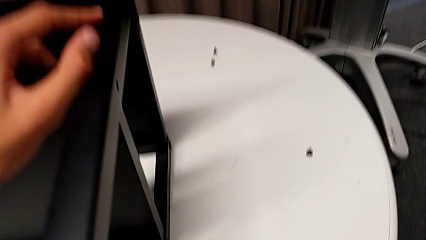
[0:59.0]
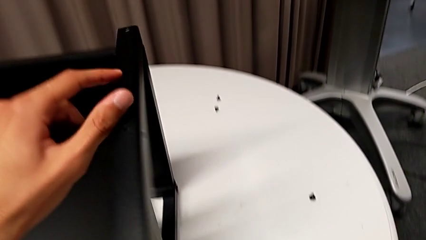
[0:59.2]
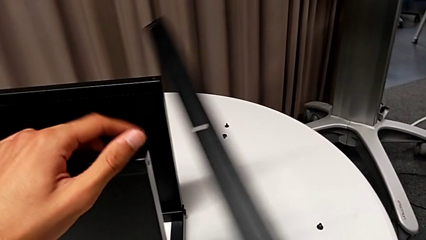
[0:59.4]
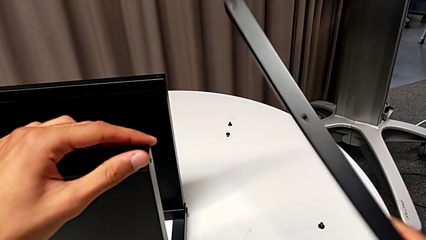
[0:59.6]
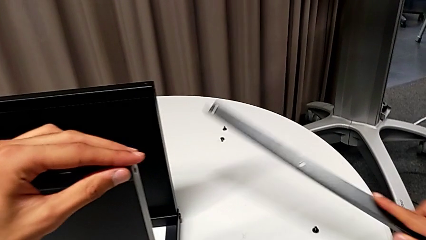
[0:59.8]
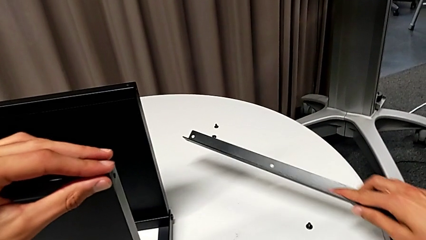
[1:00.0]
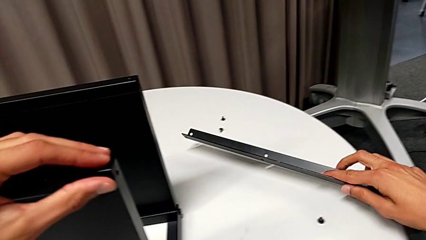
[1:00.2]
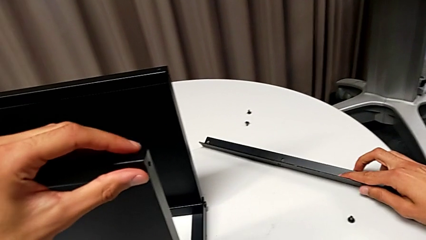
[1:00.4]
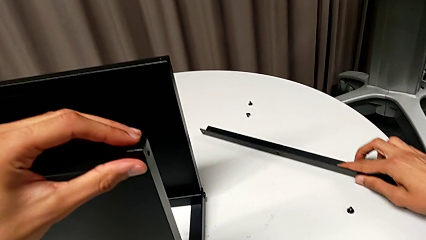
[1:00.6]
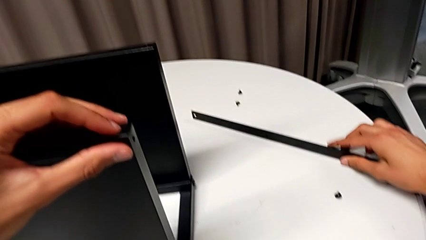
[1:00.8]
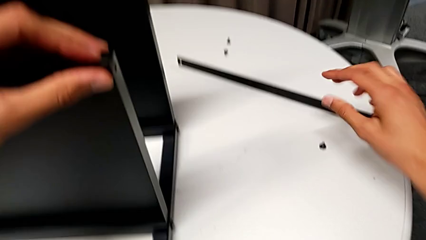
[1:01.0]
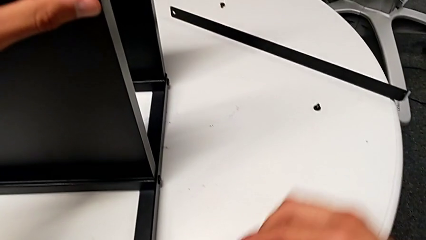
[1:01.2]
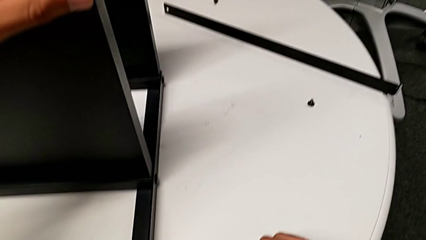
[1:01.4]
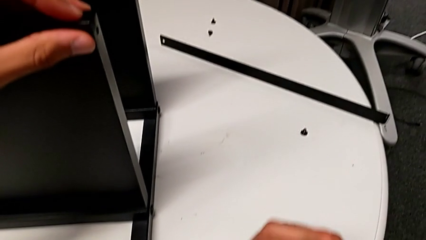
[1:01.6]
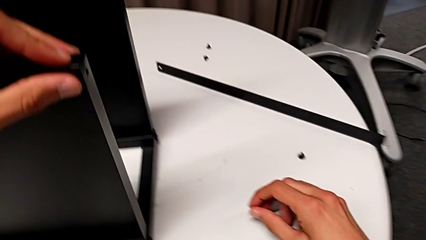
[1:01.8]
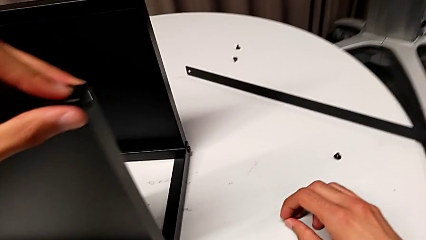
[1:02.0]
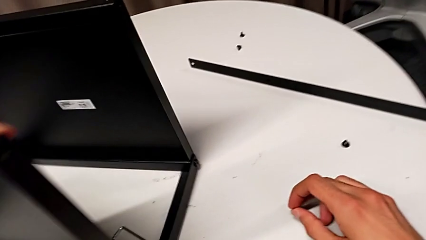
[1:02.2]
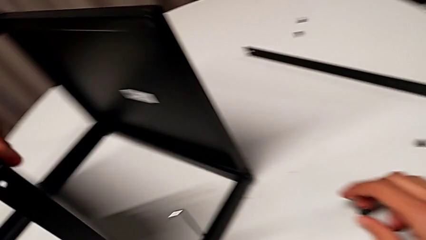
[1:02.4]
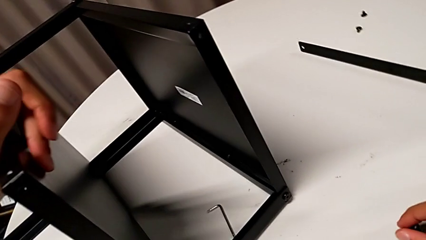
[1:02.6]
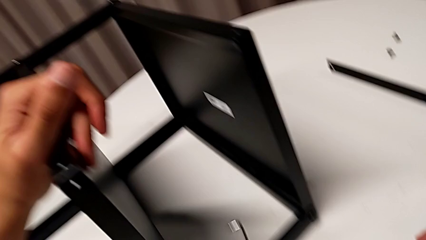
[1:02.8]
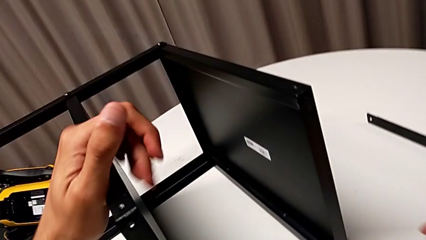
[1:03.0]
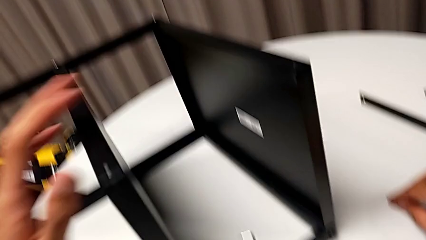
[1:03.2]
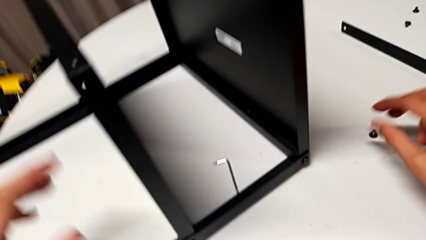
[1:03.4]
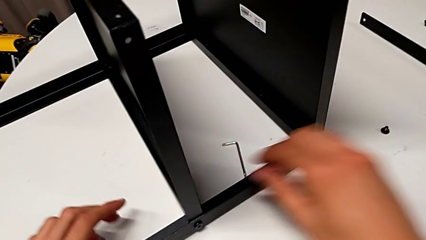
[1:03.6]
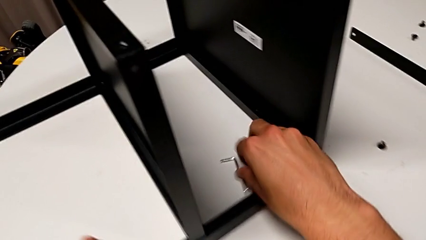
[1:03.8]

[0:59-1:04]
The camera wearer is disassembling the first leg of the table. They place the first leg, rotate the nightstand and place the hex socket head.

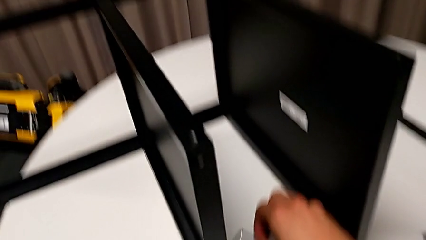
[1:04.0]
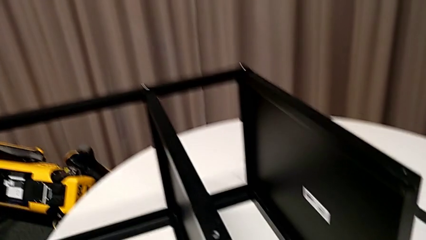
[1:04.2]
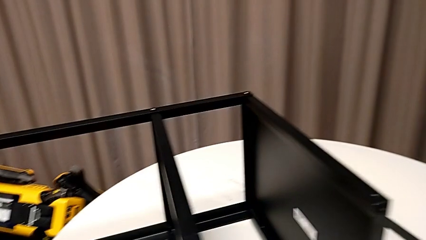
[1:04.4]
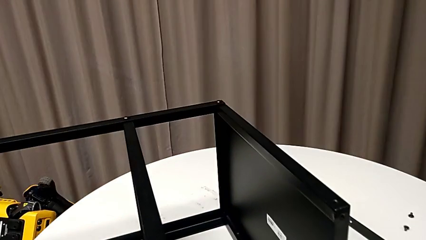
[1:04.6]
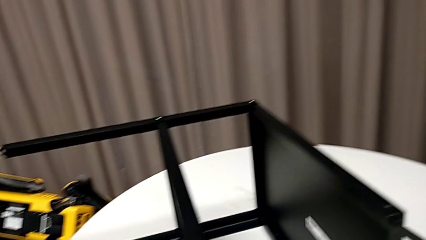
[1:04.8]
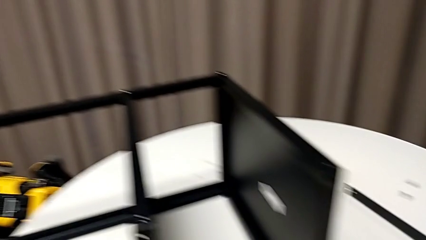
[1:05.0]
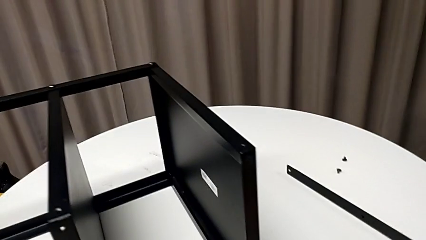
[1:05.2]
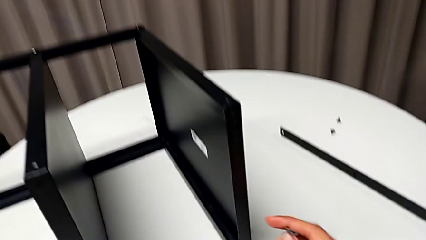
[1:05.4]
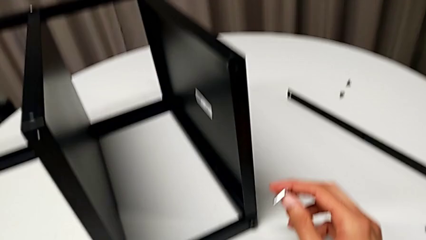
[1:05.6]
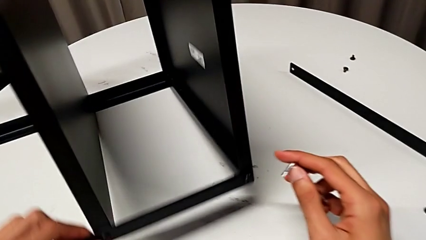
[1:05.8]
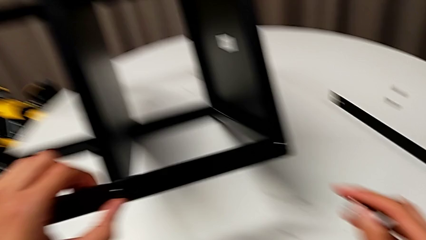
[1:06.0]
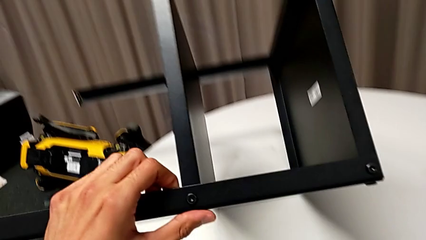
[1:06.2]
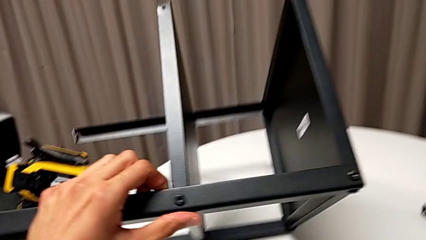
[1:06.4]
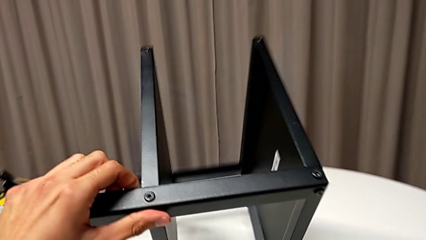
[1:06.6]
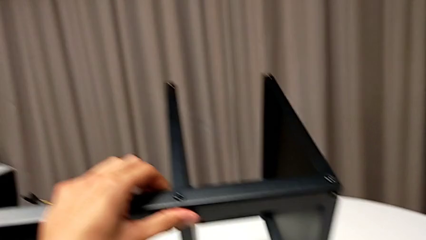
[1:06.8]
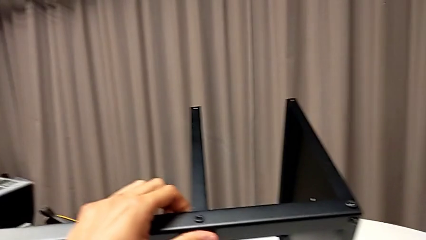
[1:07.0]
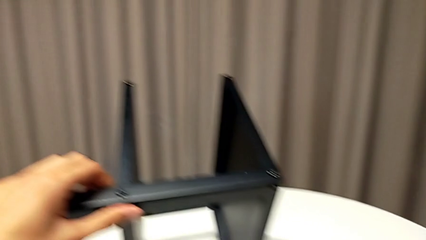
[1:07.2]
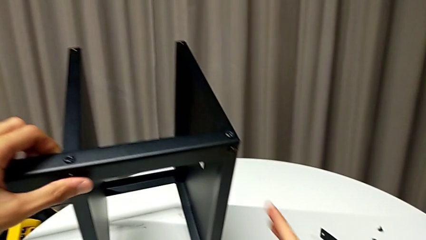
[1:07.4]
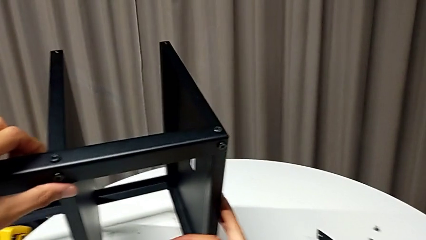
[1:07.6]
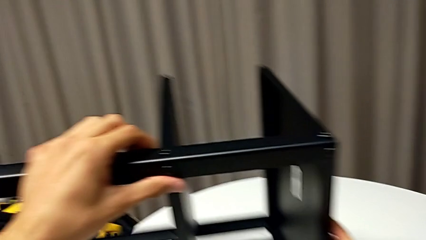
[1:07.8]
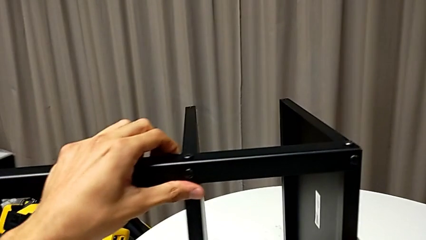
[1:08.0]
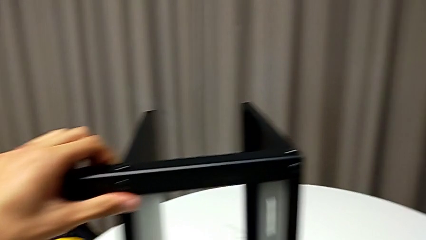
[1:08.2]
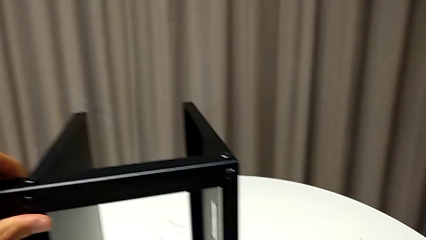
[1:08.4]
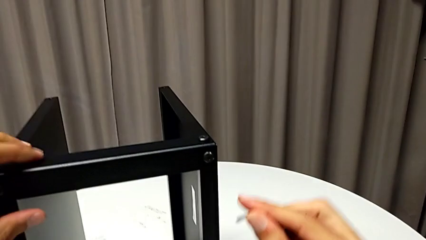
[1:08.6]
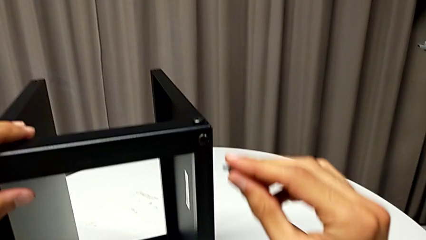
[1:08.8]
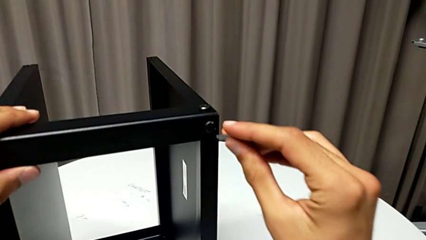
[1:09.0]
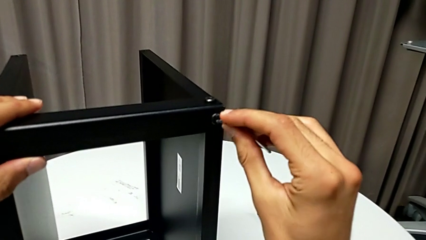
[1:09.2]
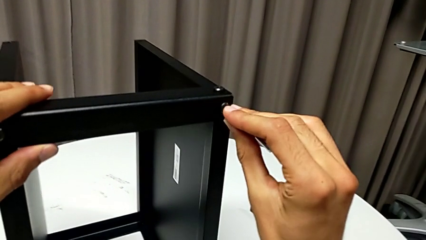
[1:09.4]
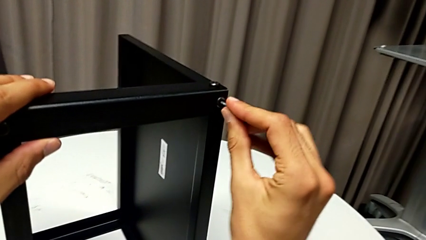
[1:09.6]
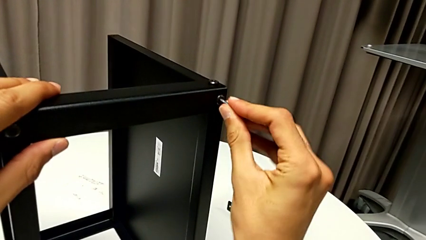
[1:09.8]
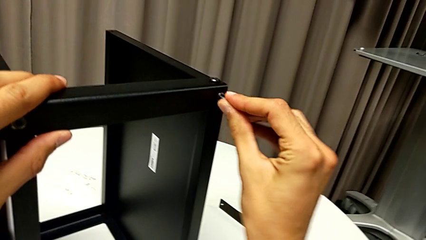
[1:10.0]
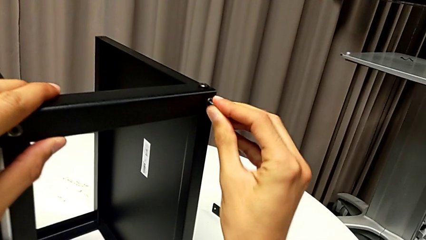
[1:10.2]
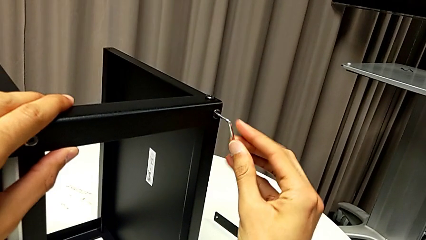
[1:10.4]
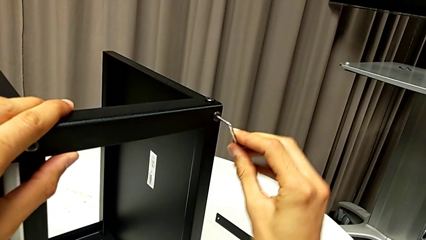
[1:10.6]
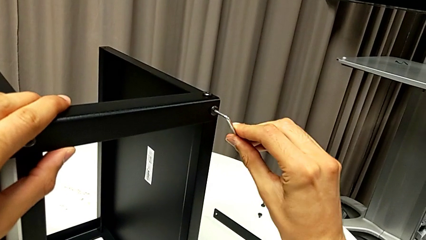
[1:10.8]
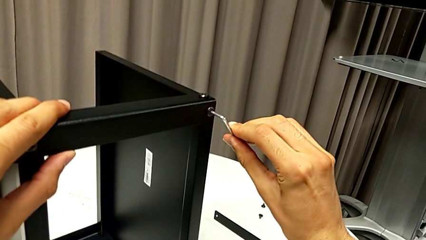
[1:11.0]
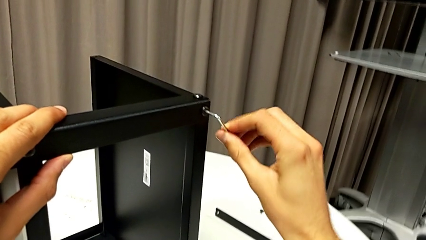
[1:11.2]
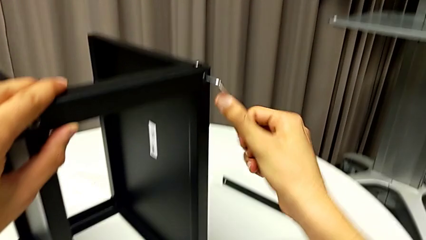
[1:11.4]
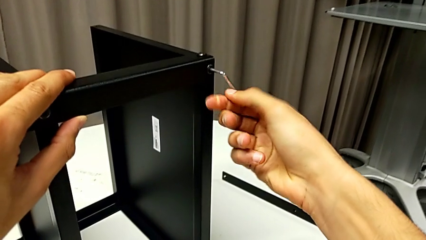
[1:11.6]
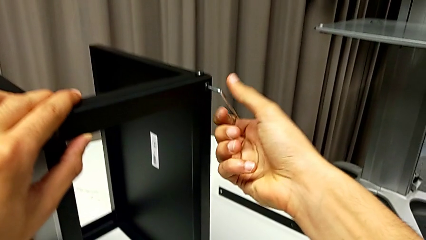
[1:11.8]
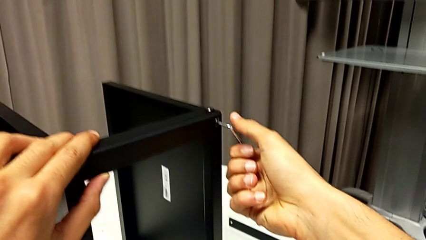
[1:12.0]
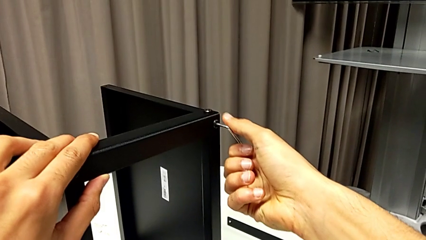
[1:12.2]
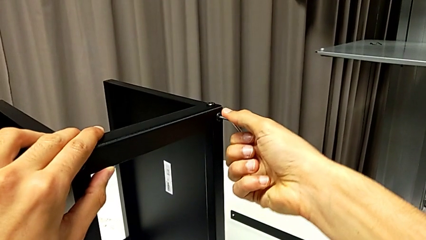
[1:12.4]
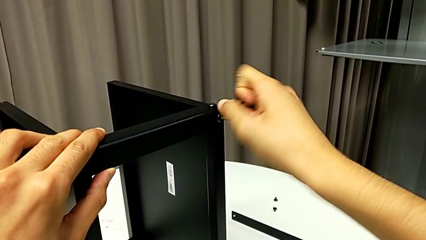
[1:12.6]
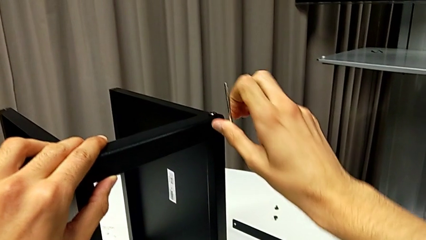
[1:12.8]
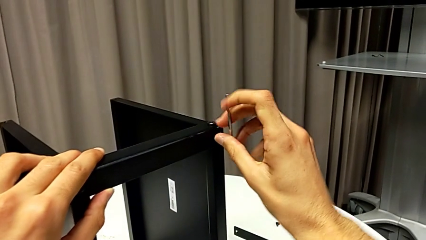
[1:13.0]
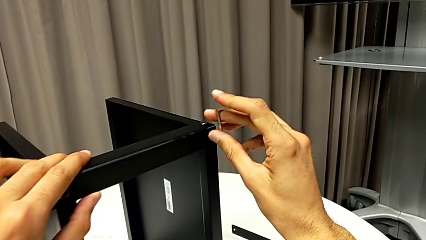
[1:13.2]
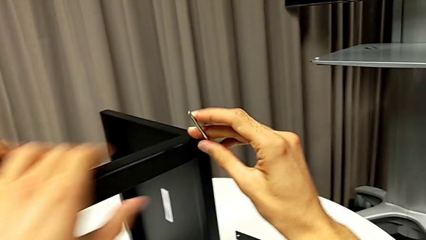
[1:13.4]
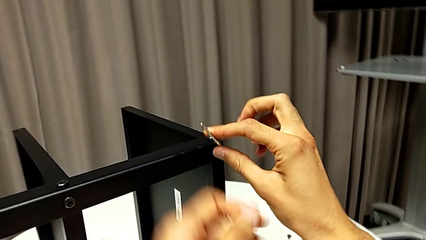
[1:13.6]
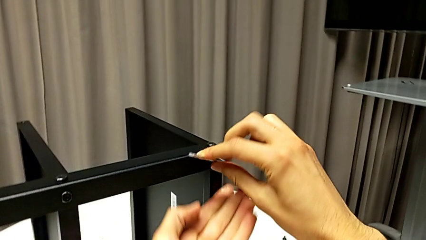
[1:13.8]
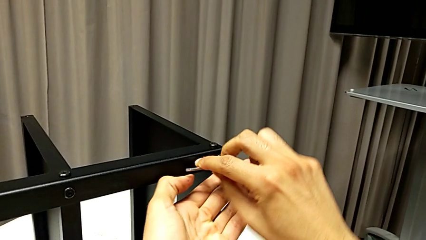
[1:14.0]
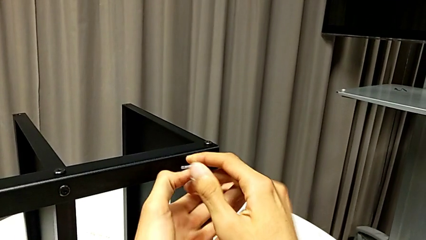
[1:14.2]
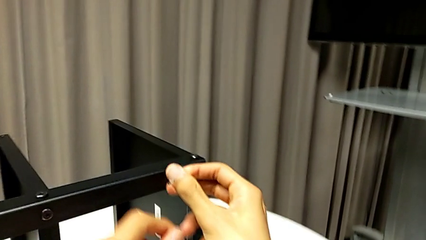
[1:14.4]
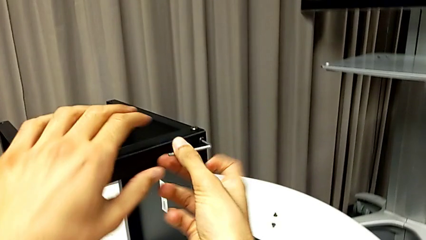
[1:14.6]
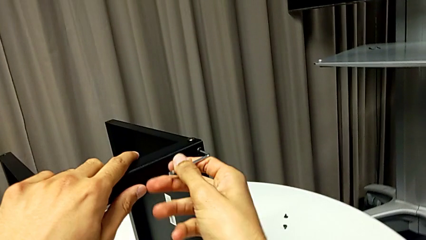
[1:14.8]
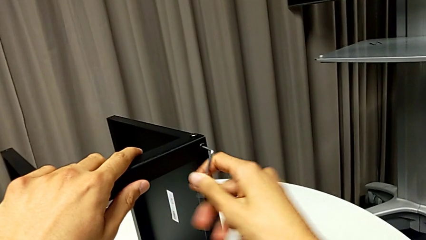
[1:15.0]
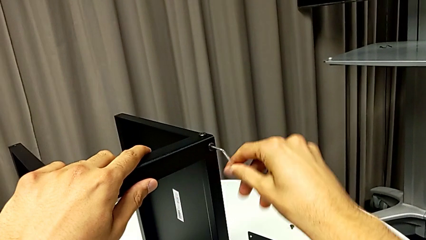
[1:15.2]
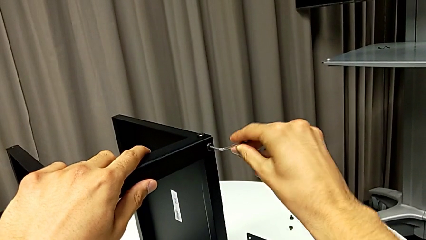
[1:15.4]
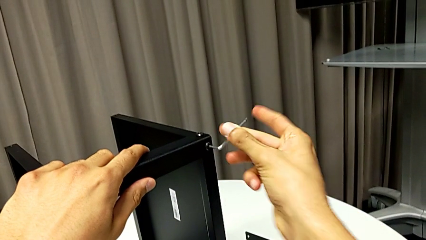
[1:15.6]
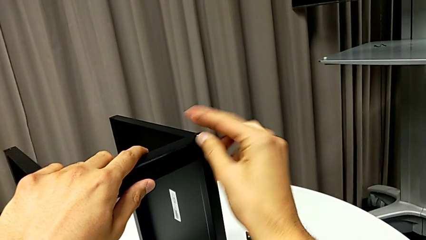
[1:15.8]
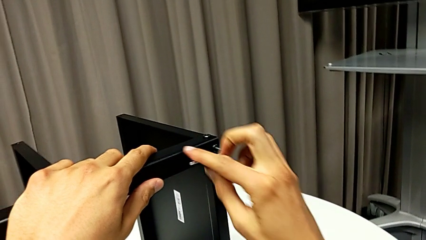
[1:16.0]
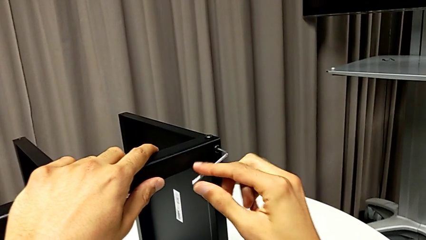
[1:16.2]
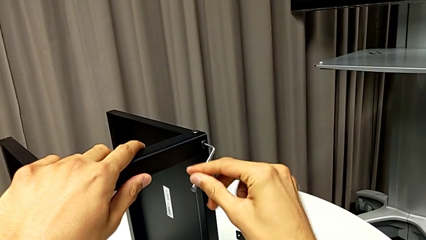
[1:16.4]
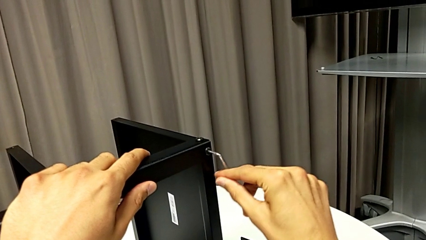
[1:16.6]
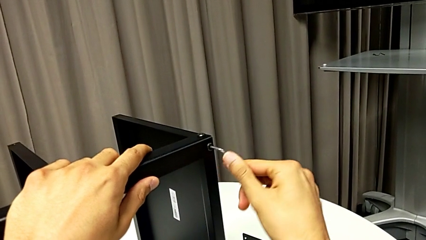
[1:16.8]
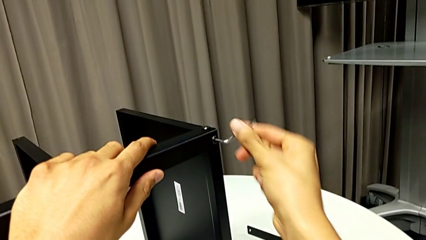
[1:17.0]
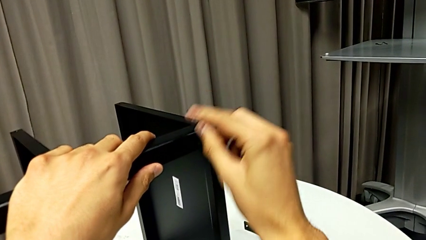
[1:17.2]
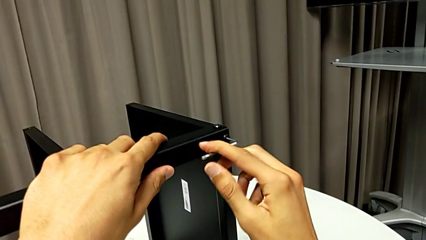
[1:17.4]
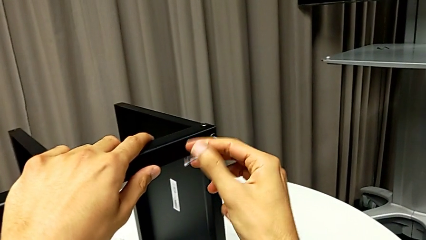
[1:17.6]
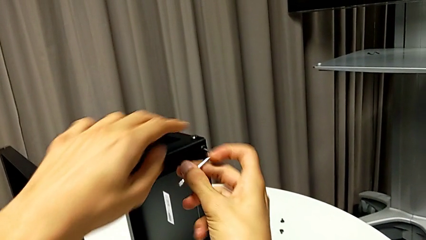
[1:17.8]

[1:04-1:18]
The camera wearer is disassembling the second leg of the table. They grab the Allen wrench, rotate the nightstand, insert the Allen wrench and begin to unscrew the hex socket head.
